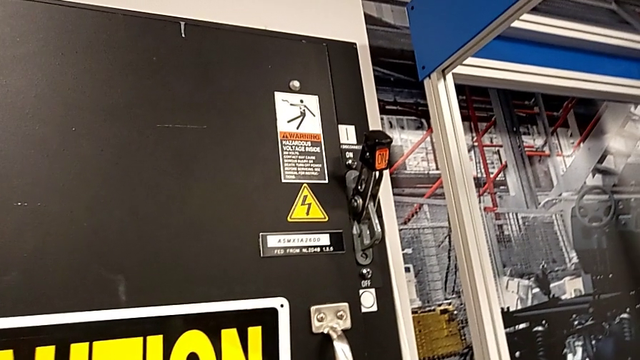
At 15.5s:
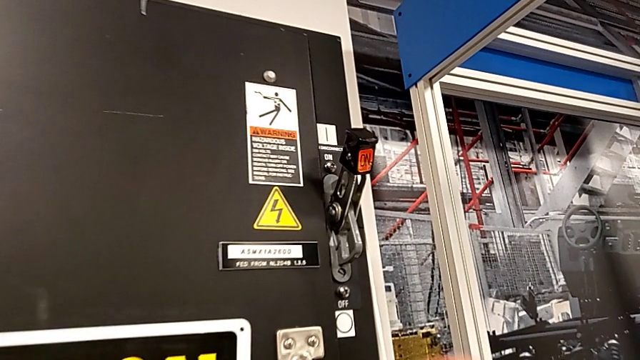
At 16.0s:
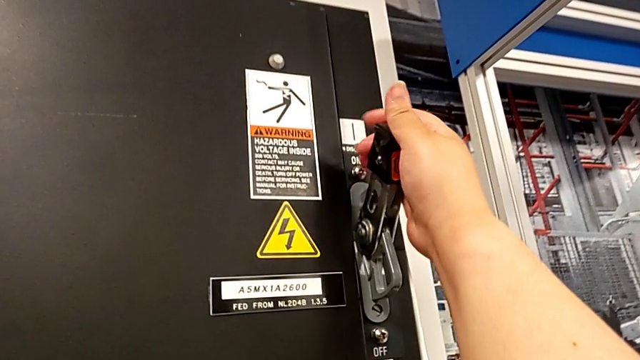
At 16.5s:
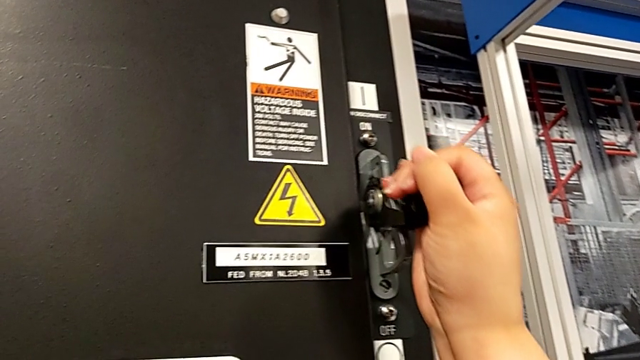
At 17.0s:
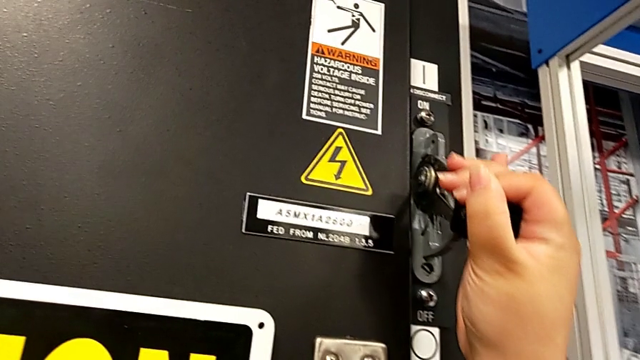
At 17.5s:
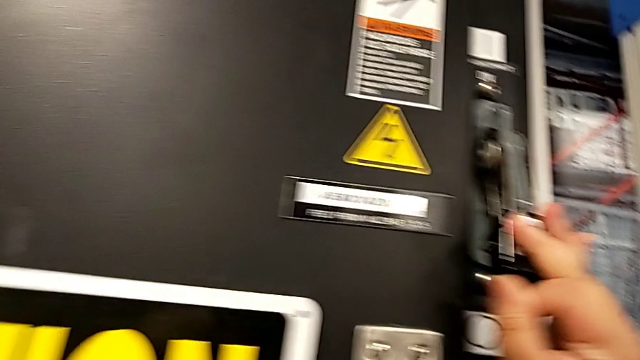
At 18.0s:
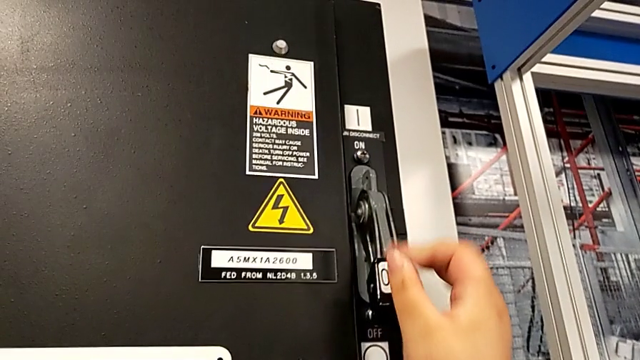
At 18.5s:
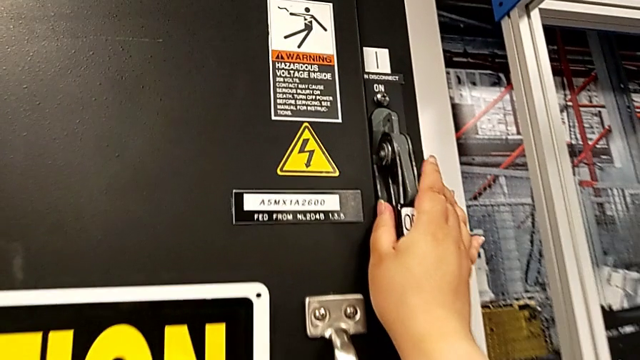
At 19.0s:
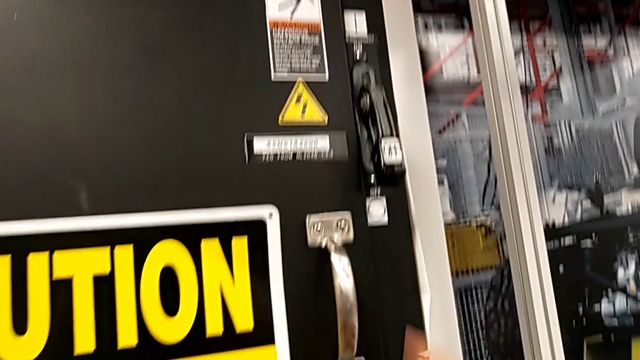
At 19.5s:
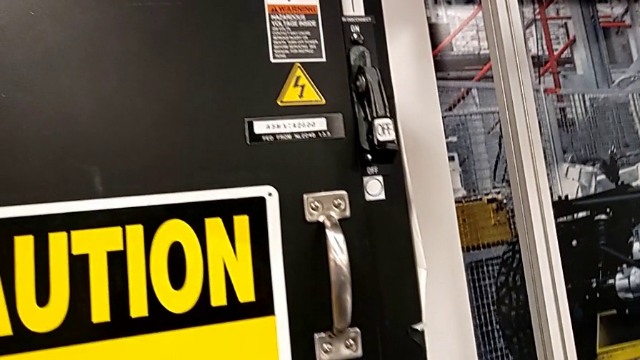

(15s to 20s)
The camera wearer turns off the circuit breaker. They push the lever and touch it.

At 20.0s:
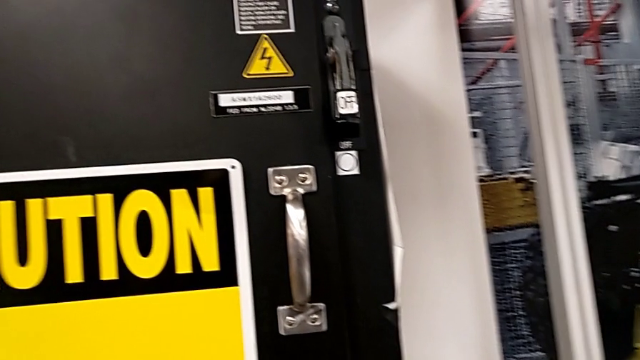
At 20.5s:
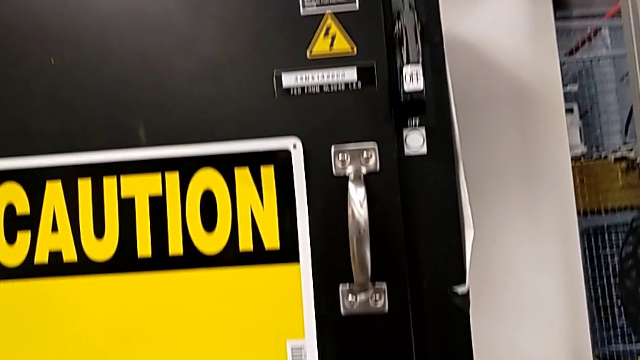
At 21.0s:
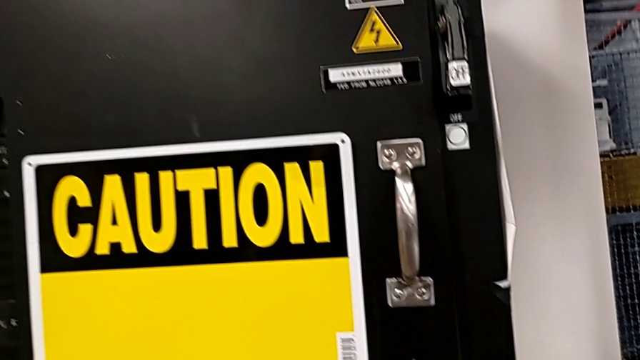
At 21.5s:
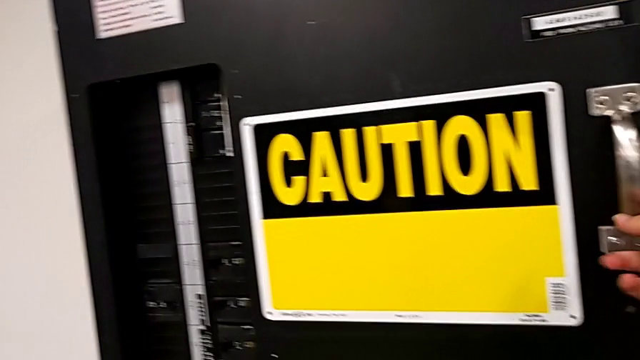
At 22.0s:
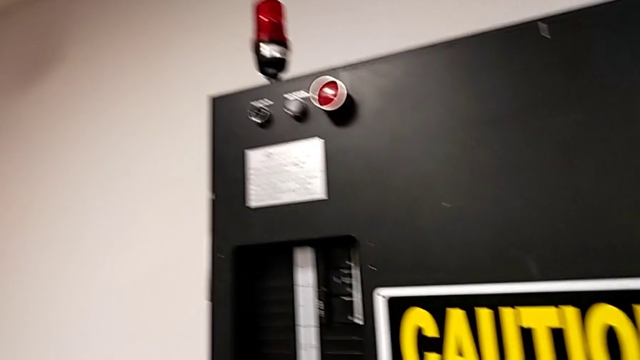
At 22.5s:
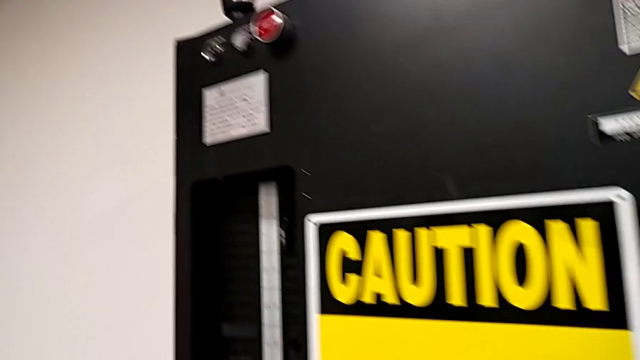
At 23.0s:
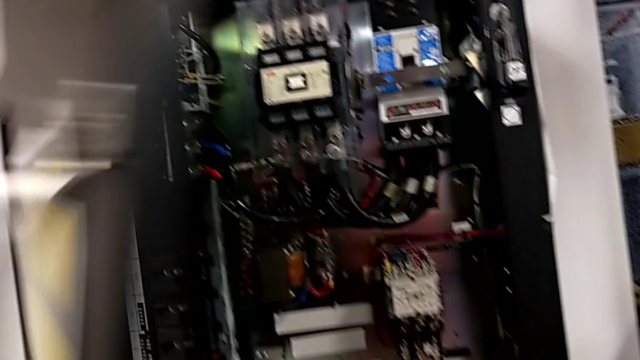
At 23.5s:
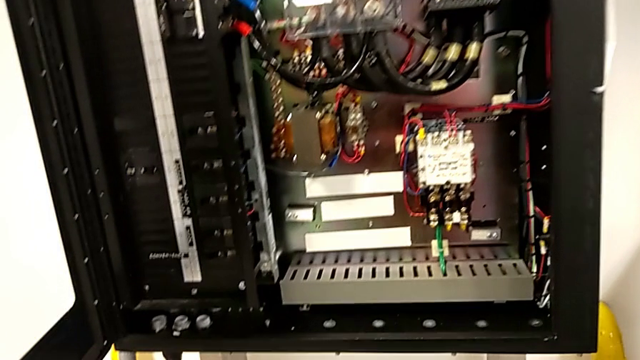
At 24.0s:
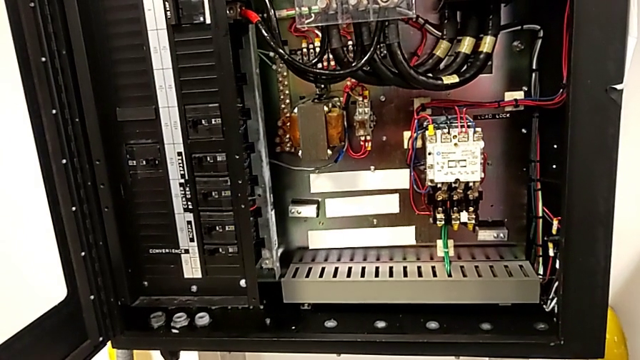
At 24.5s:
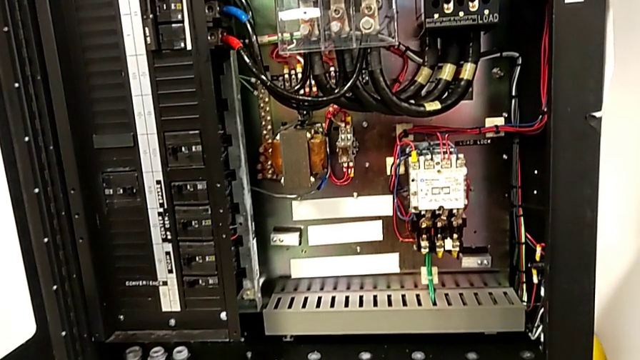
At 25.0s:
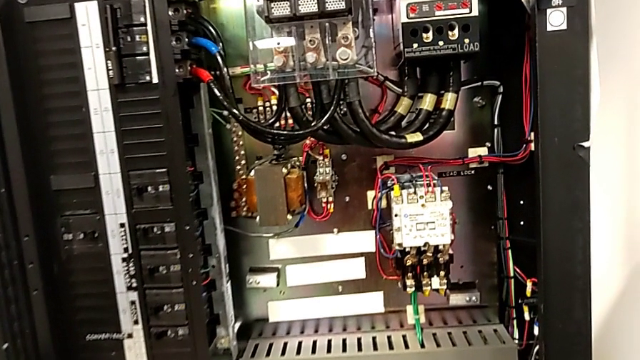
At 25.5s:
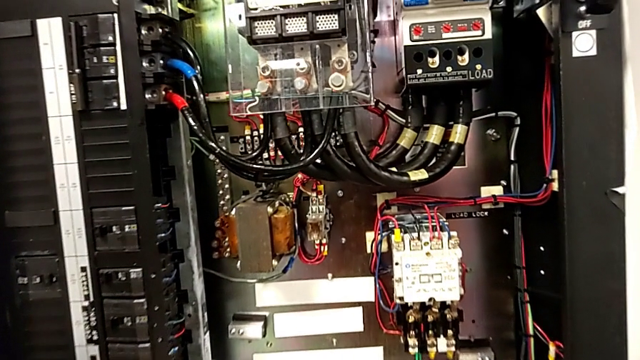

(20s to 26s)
The camera wearer opens the front panel door. They open the front panel door.

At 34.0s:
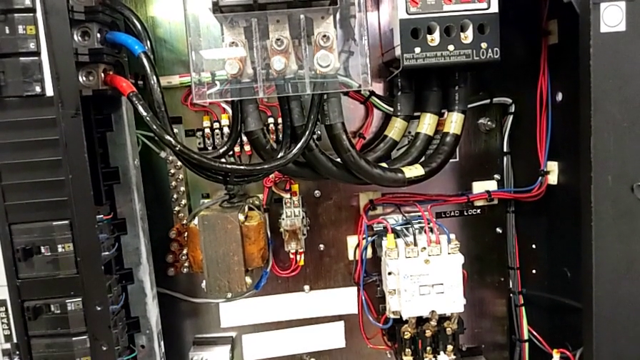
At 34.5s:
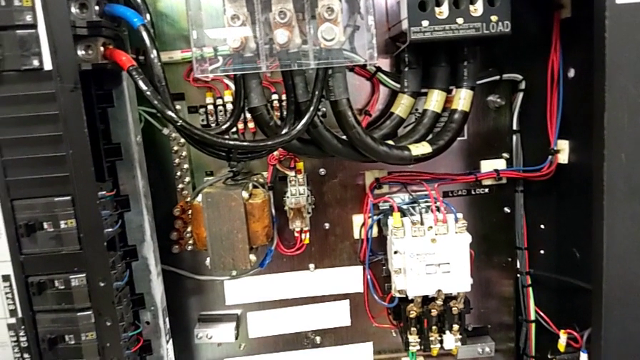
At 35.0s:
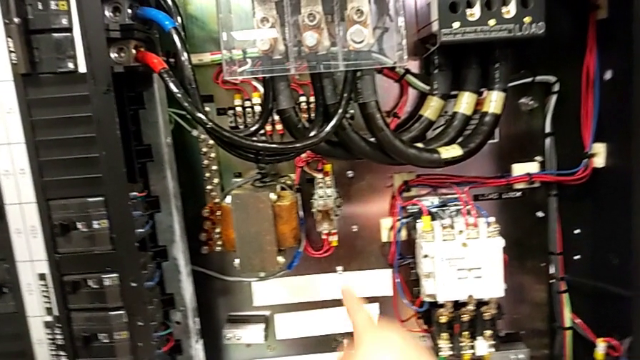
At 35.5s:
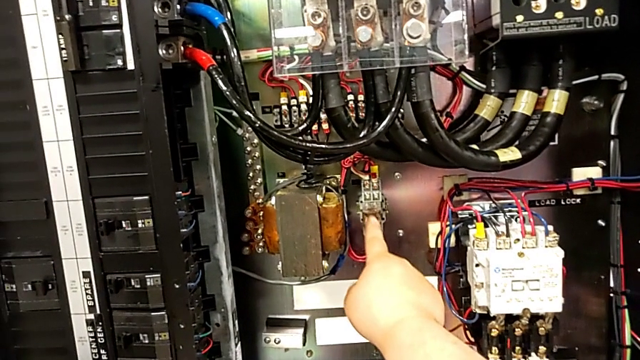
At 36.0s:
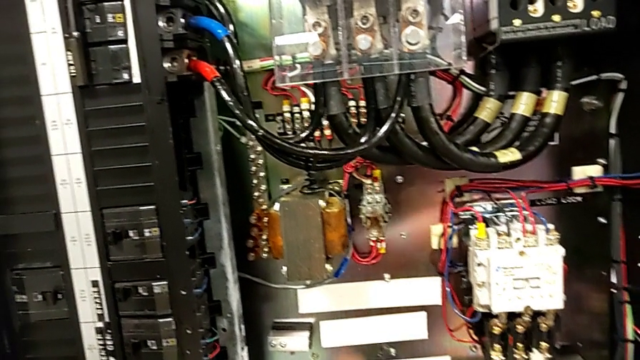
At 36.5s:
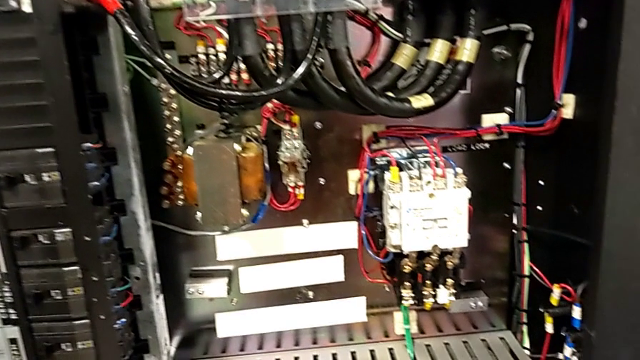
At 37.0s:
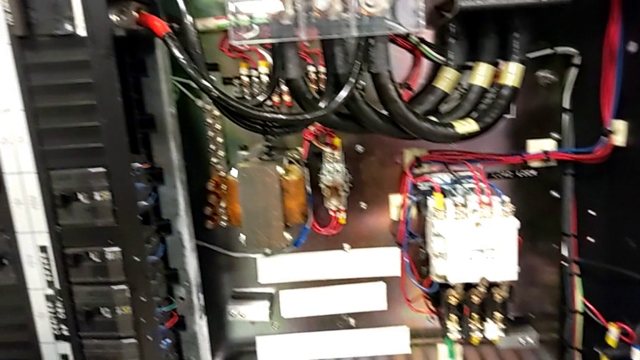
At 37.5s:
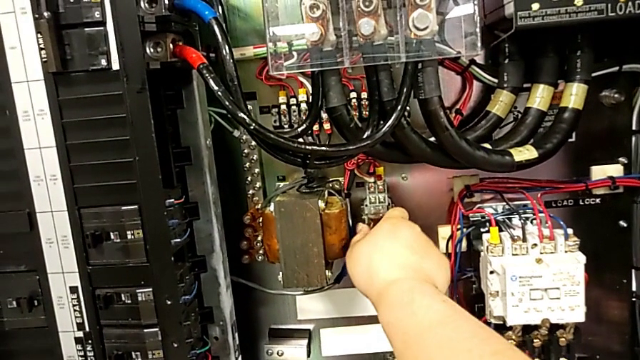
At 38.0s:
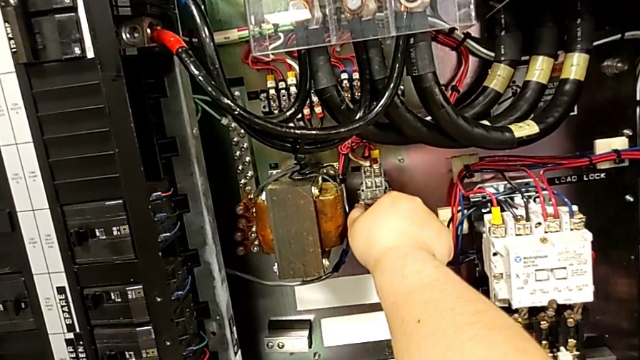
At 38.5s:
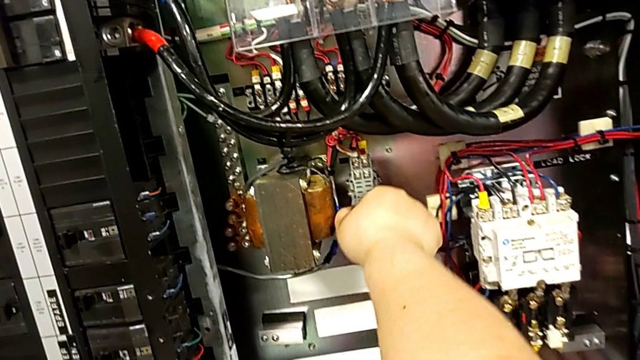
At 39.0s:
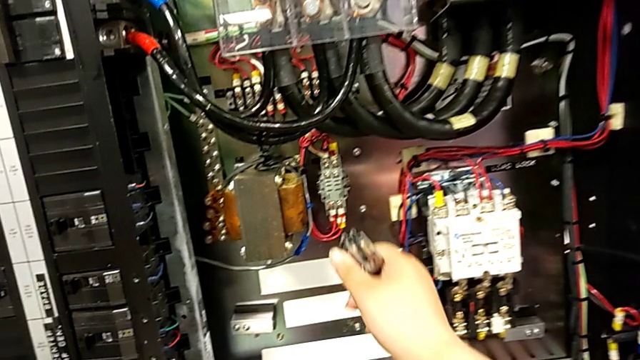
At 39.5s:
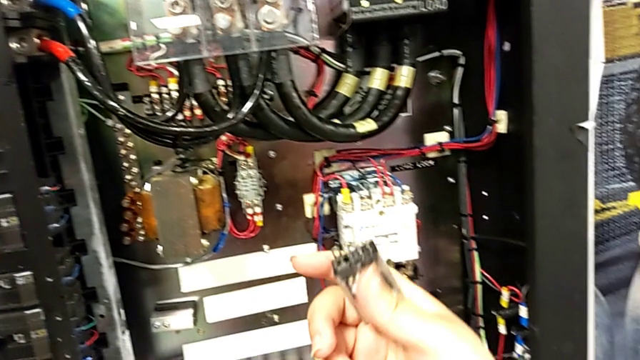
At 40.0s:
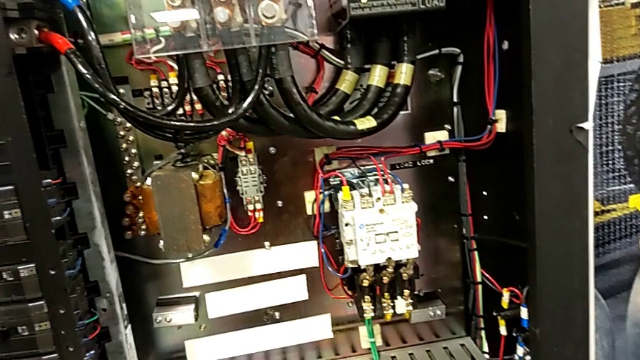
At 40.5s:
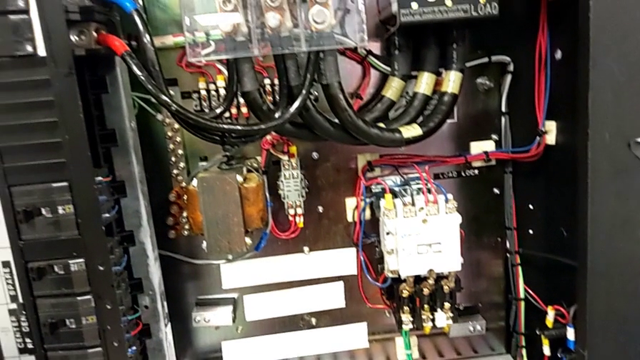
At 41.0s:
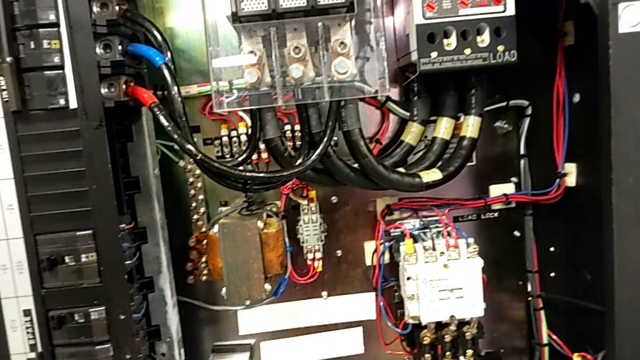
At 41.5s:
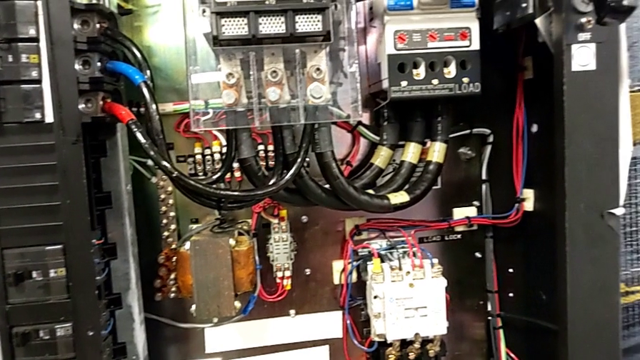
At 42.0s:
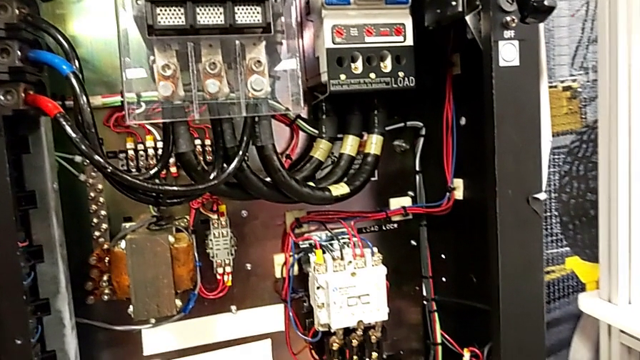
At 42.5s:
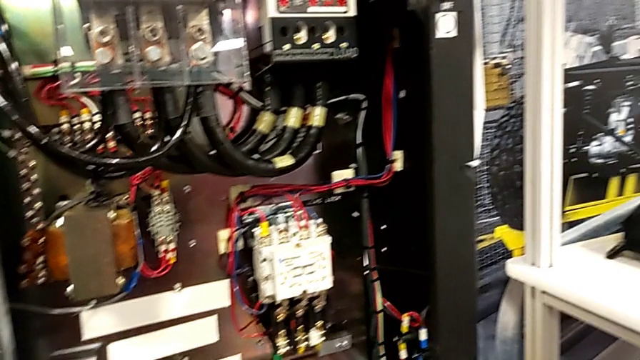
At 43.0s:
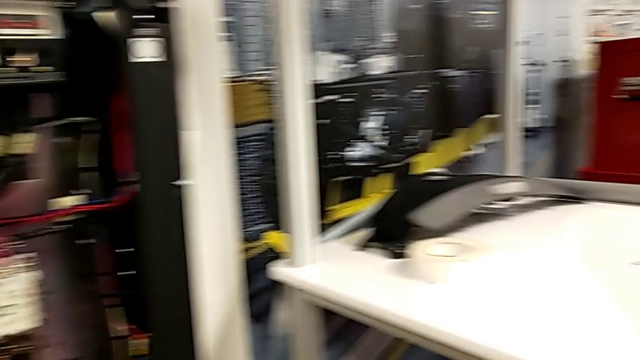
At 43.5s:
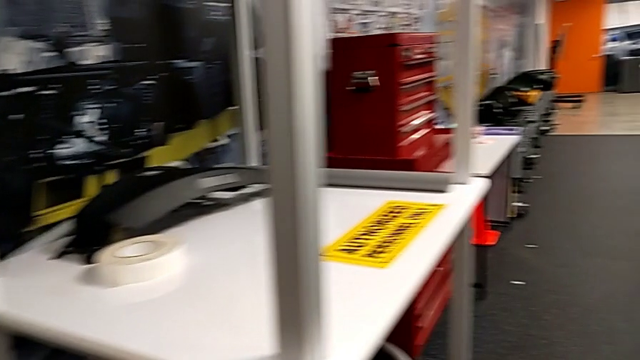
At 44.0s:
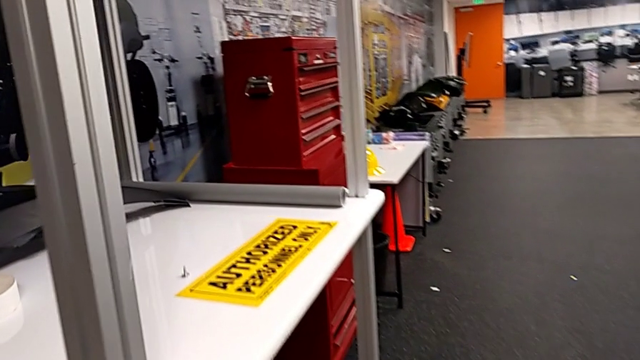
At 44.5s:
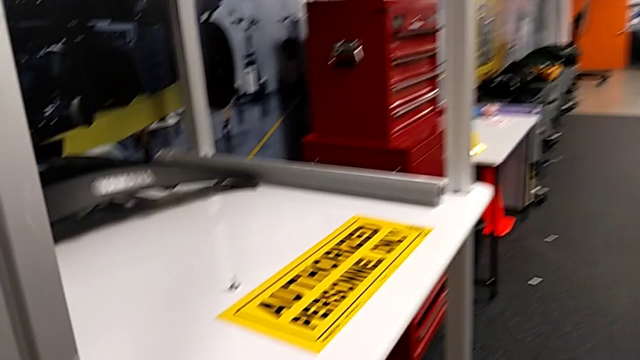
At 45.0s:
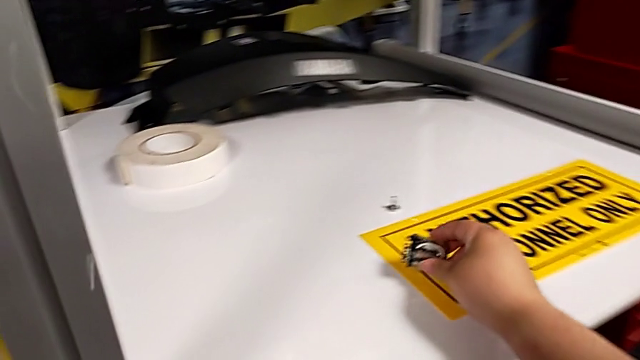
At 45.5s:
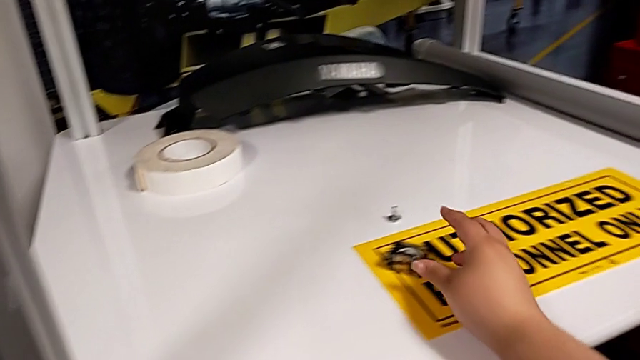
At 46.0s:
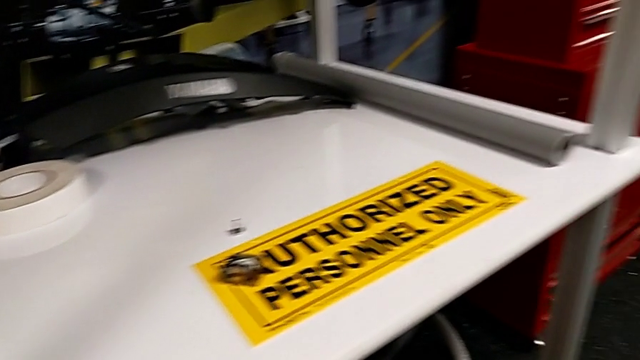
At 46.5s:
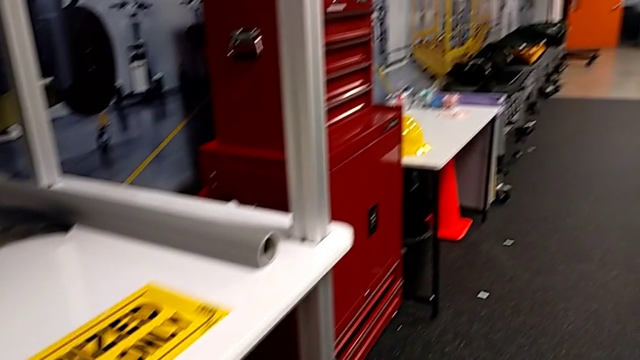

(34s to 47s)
The camera wearer removes the circuit breaker. They tap the damaged circuit breaker, withdraw the circuit breaker and place it.
